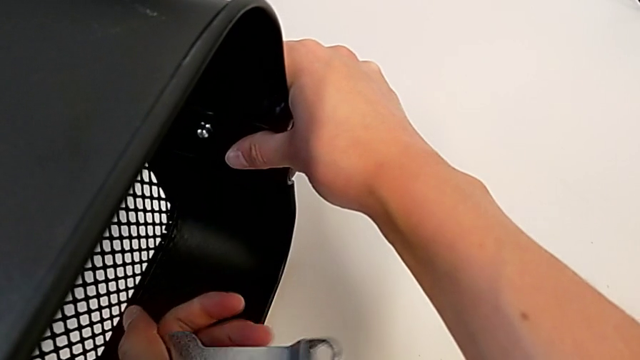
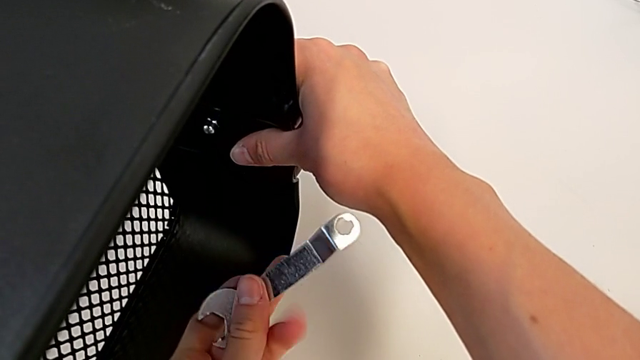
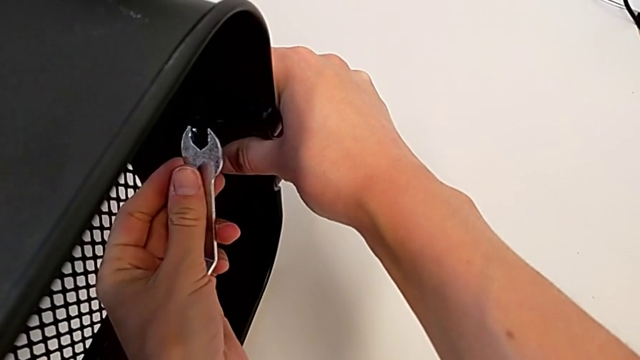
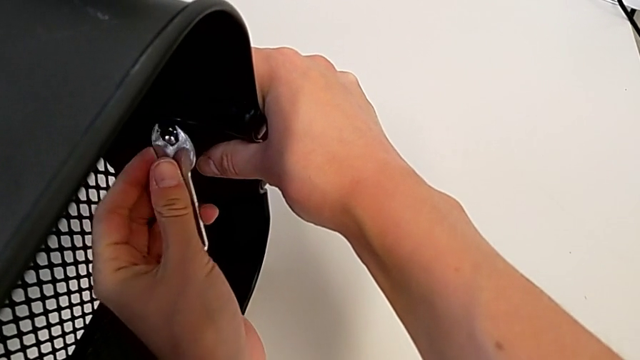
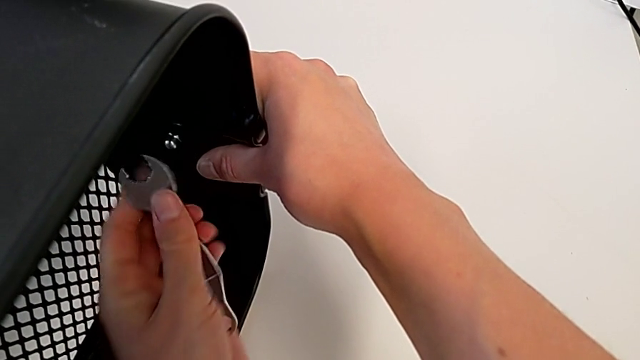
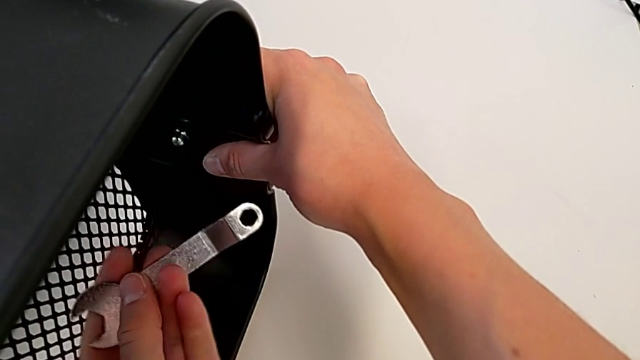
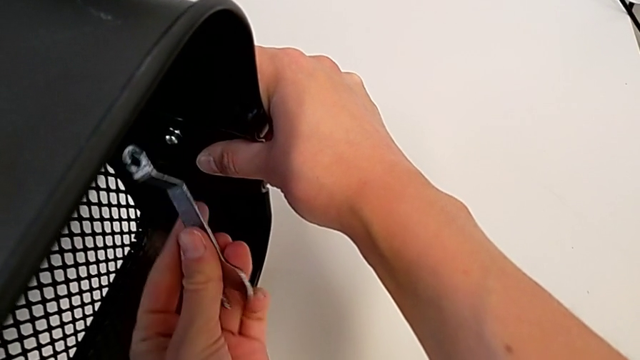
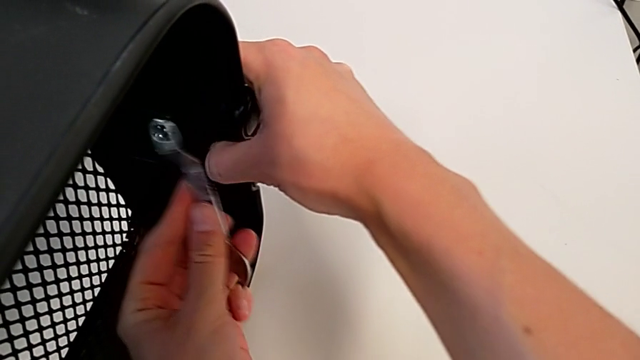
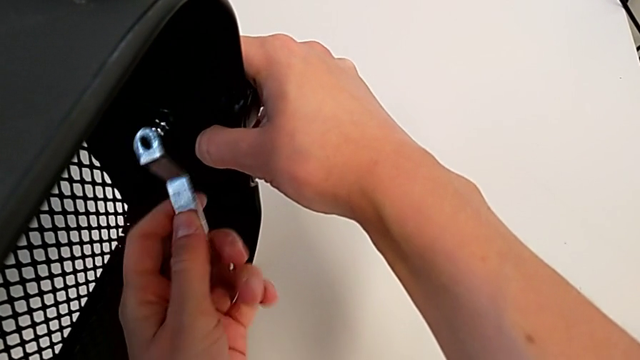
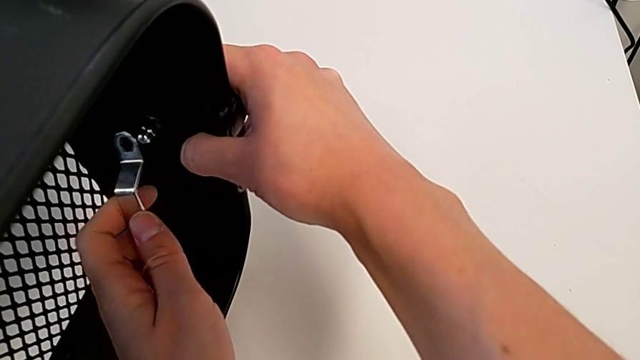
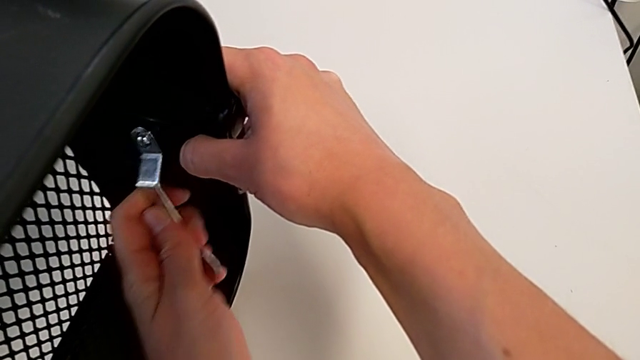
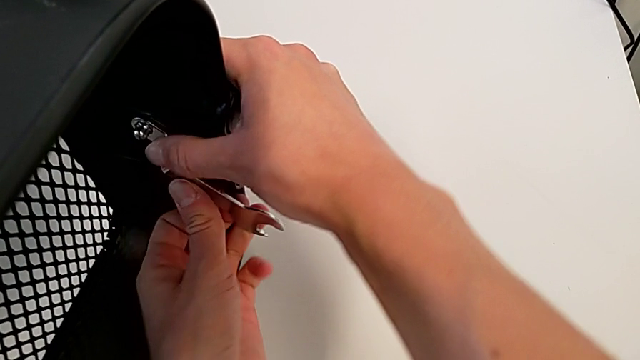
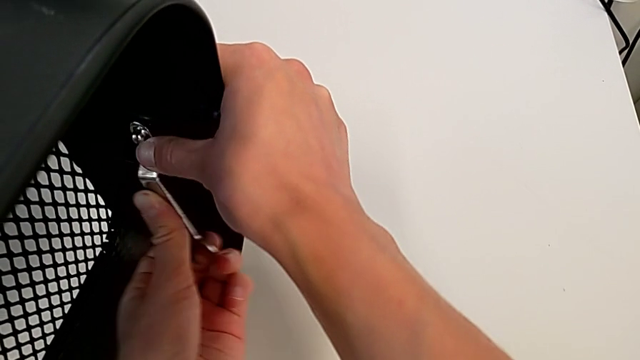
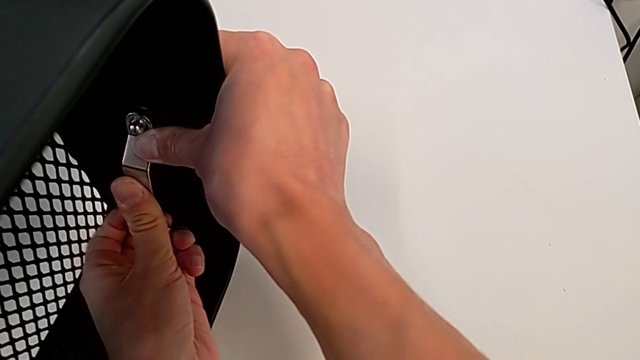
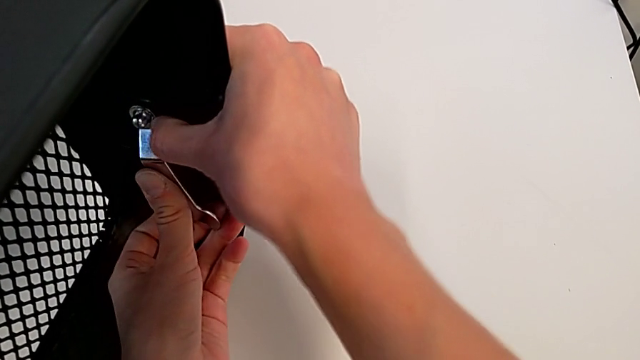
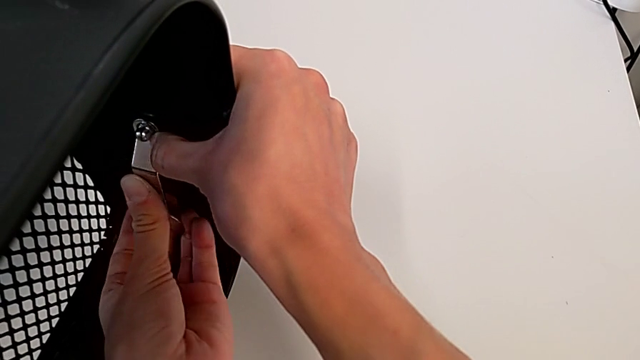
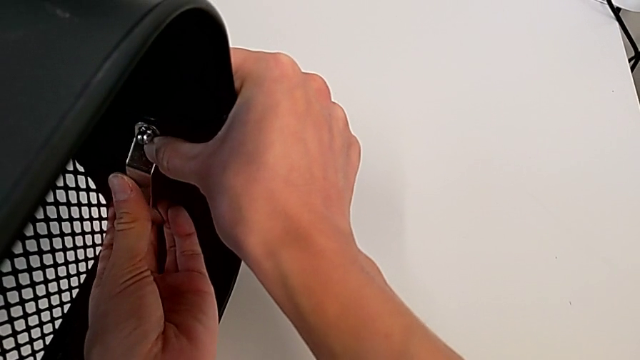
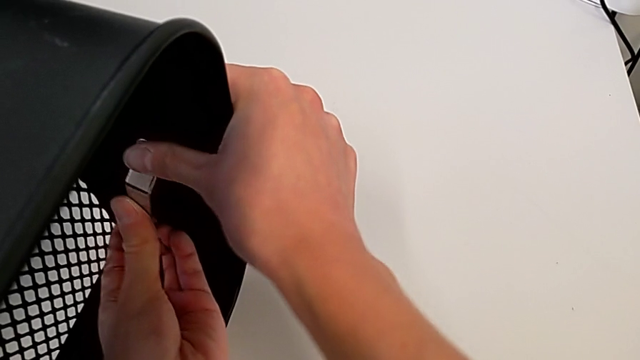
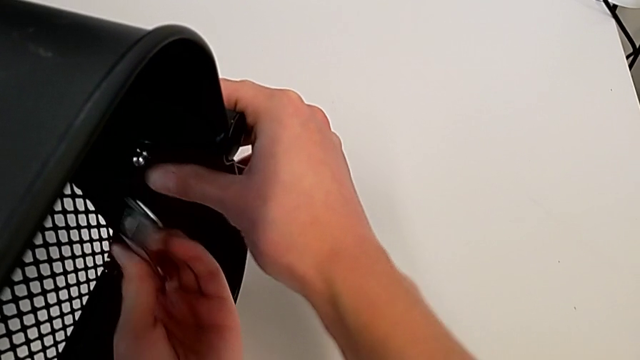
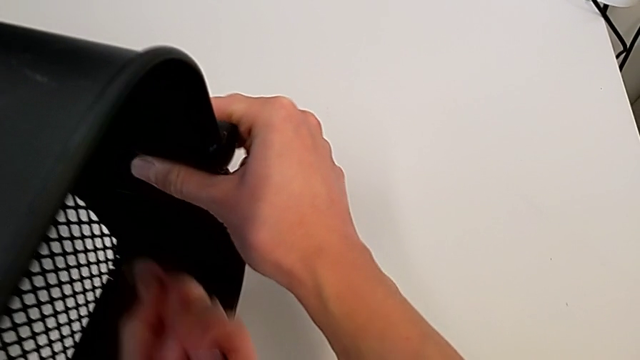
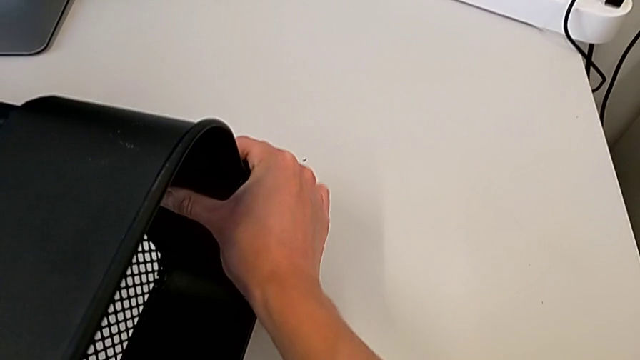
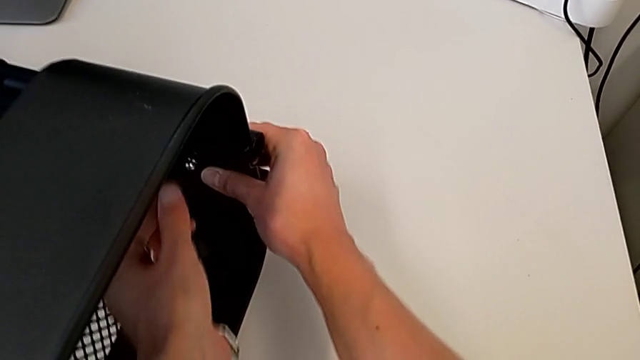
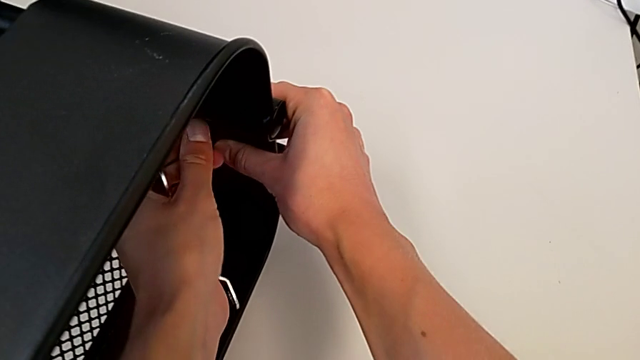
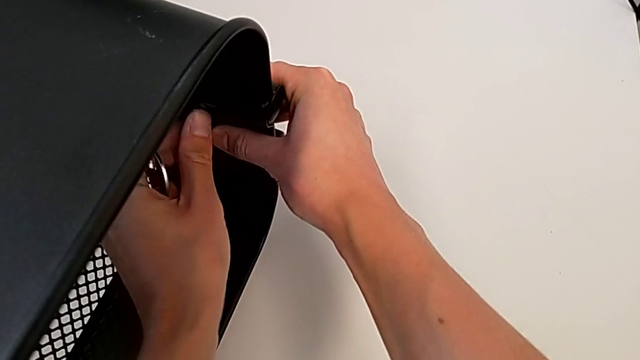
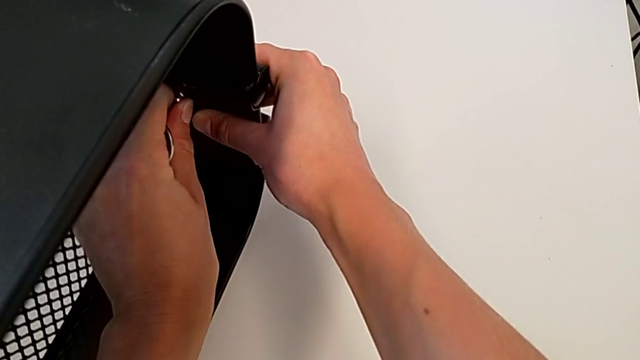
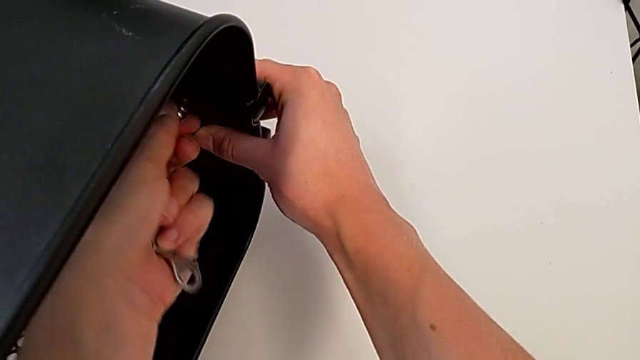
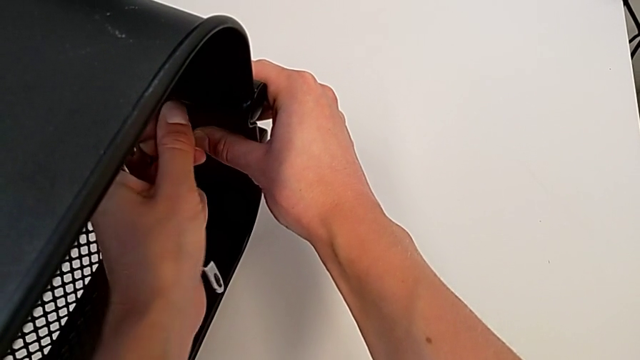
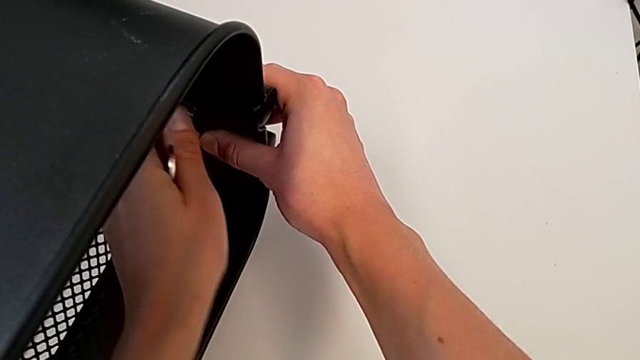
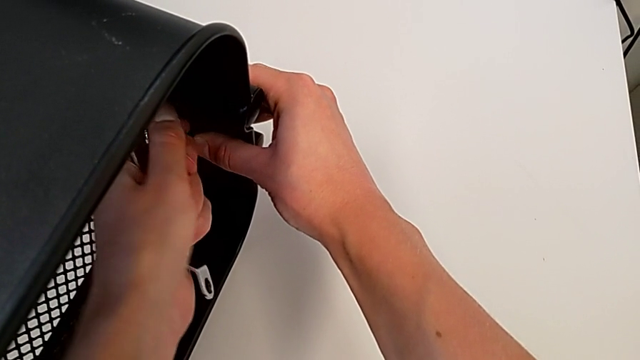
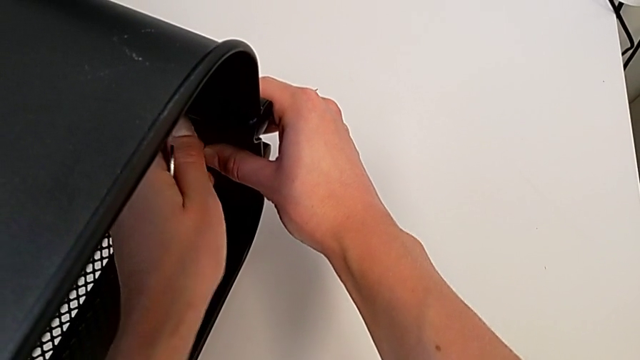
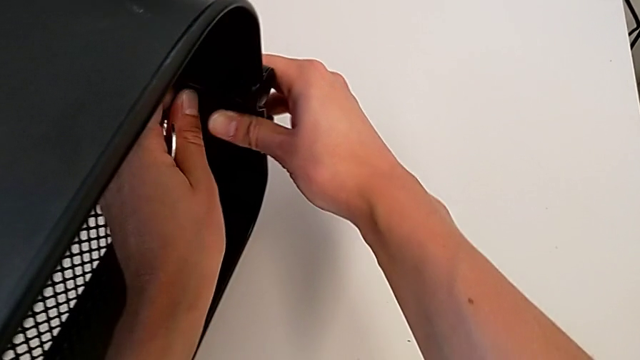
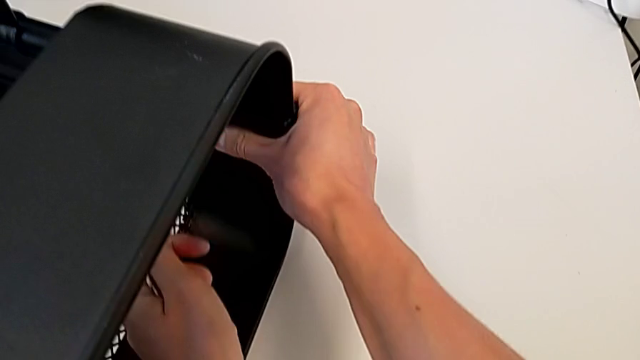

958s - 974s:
The camera wearer is attaching a hexagon cap nut to the middle tray and screwing the screw. They keep screwing the top hexagon cap nut.

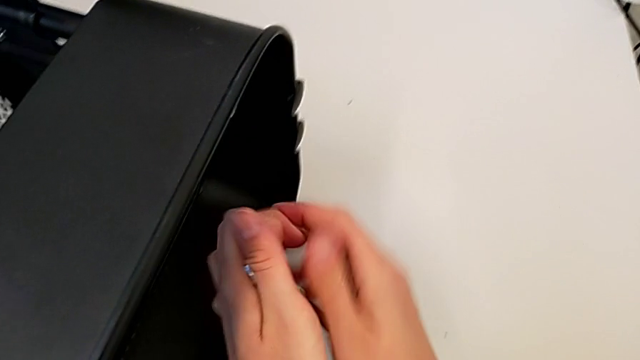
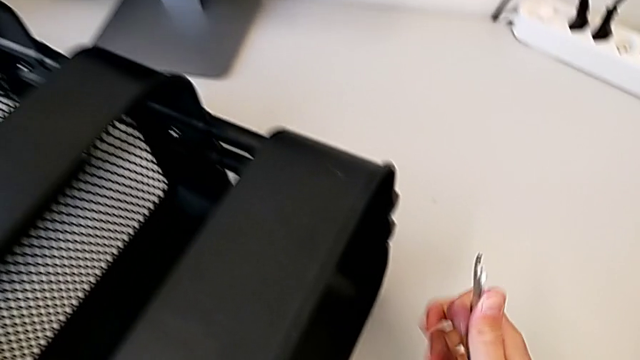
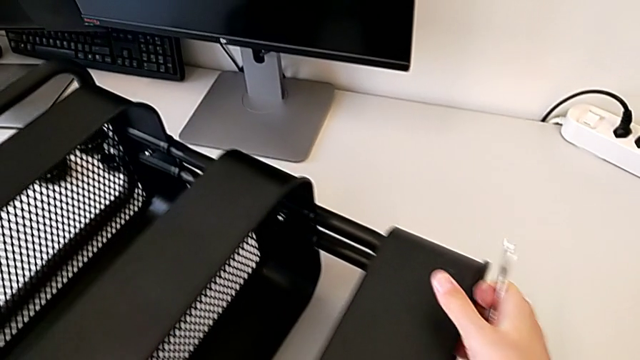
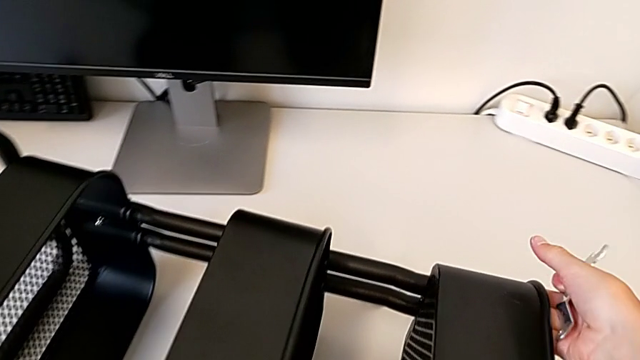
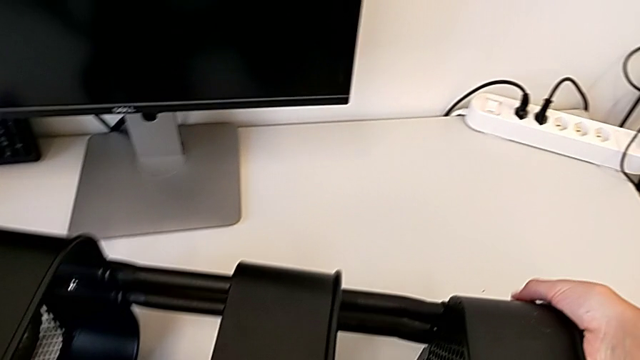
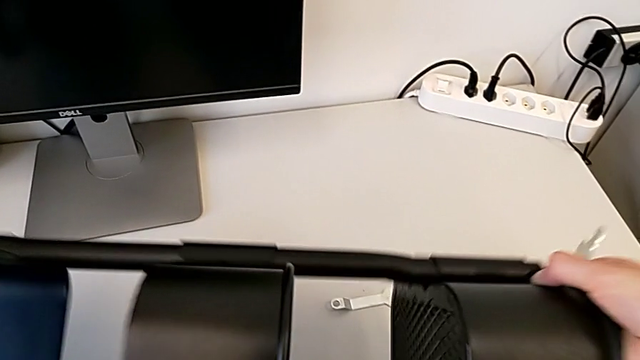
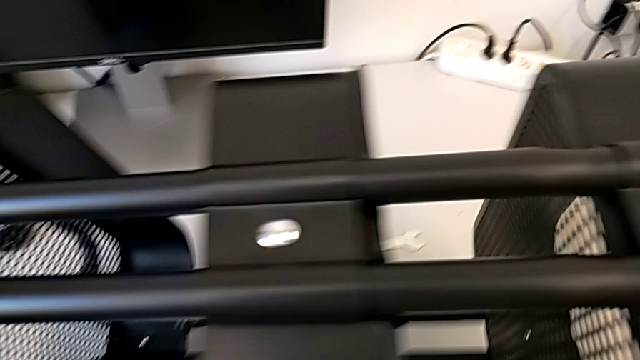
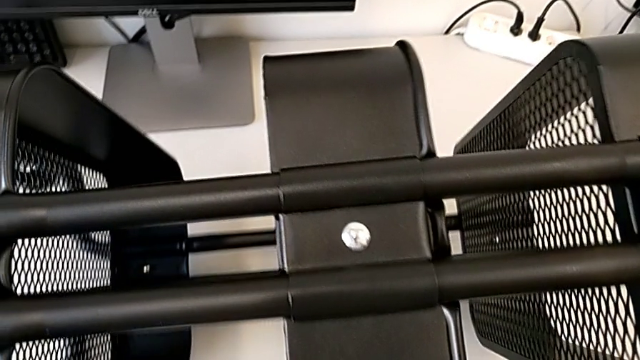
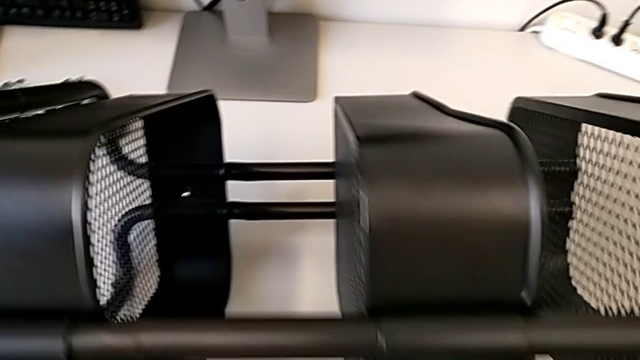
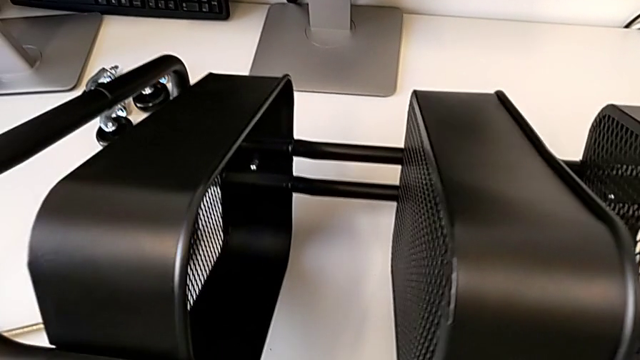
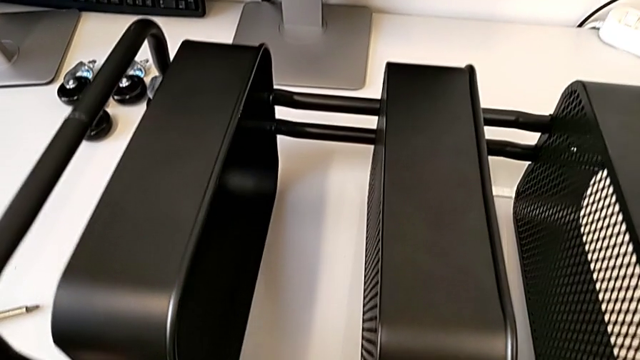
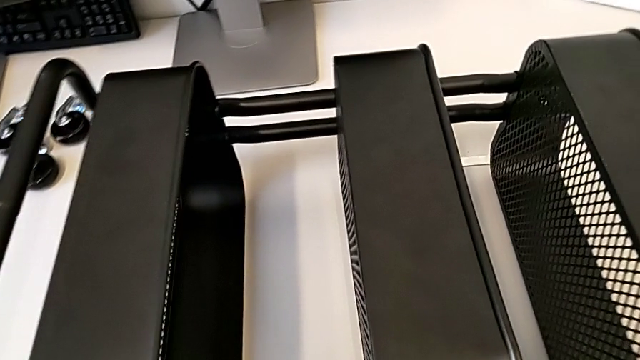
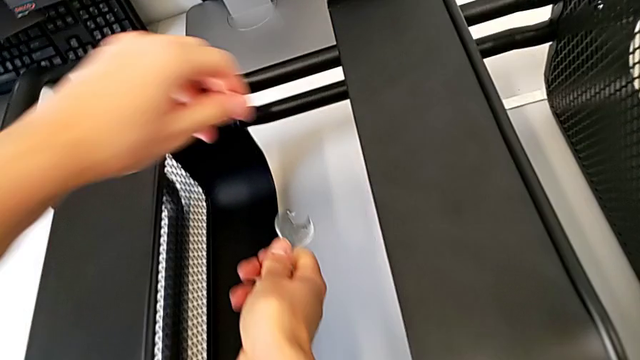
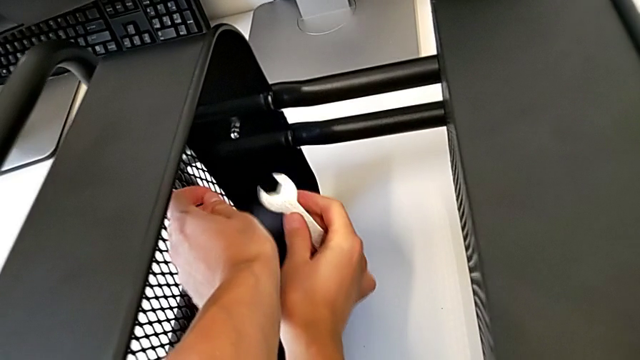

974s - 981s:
The camera wearer is tightening the hexagon cap nut on the trays. They grab the grid tray with the right hand, grab the hexagonal wrench with the right hand and rotate the utility cart.
